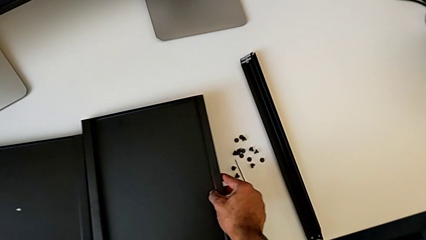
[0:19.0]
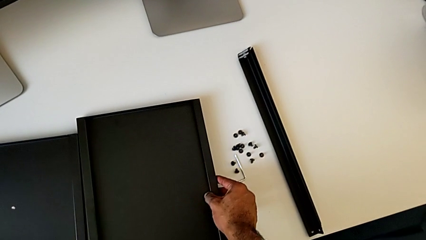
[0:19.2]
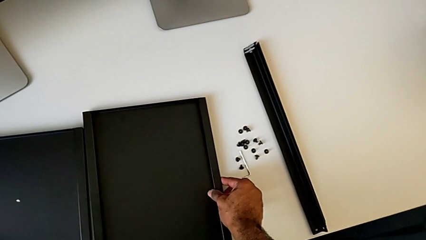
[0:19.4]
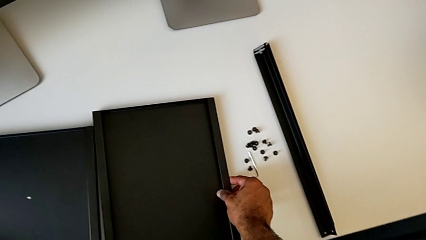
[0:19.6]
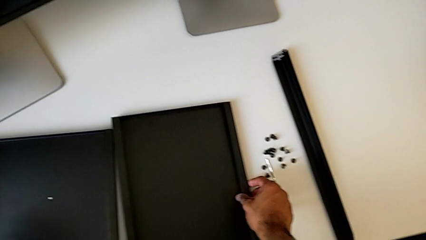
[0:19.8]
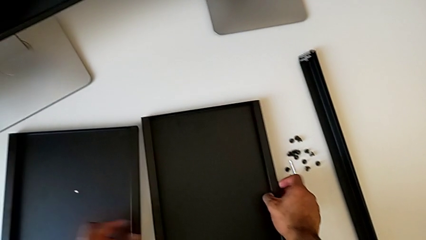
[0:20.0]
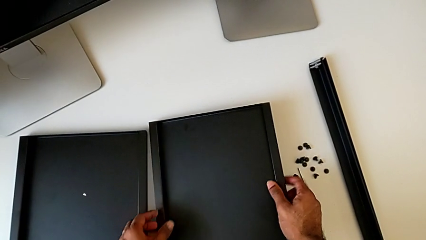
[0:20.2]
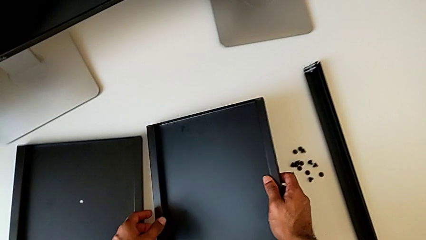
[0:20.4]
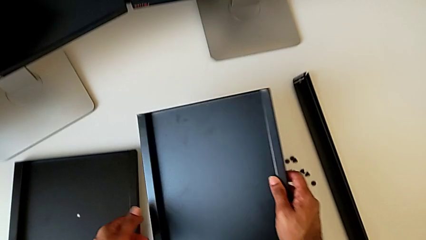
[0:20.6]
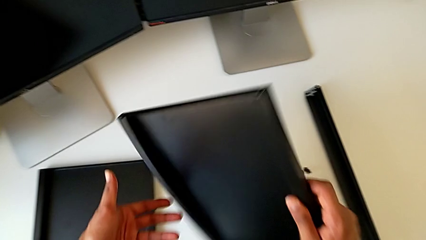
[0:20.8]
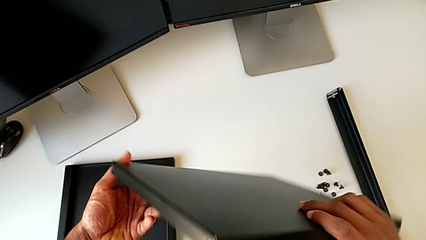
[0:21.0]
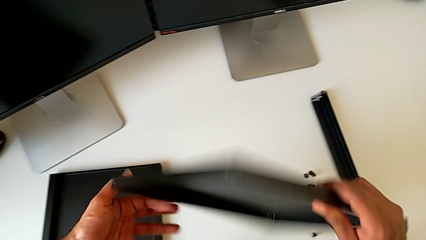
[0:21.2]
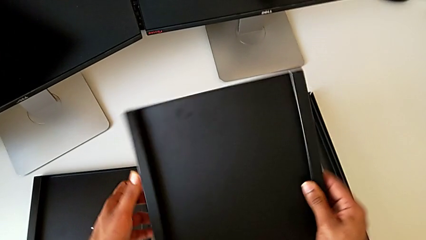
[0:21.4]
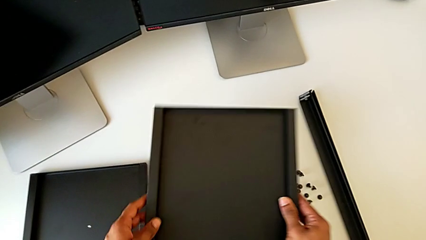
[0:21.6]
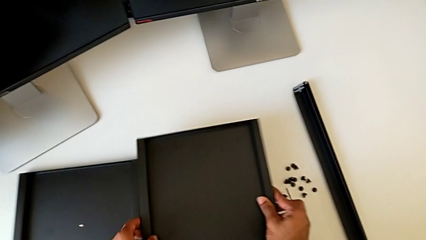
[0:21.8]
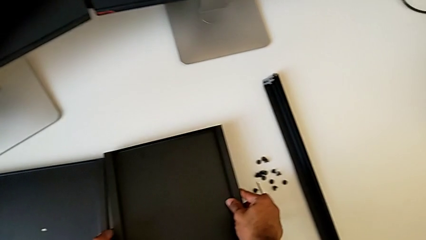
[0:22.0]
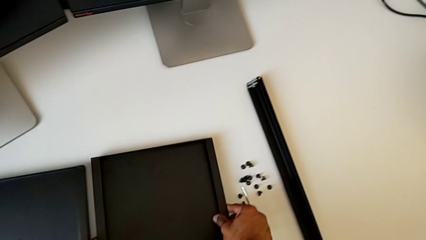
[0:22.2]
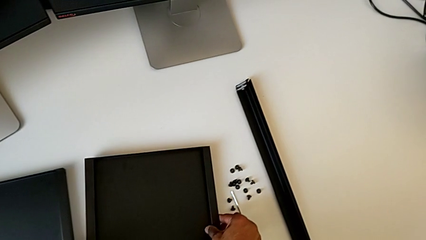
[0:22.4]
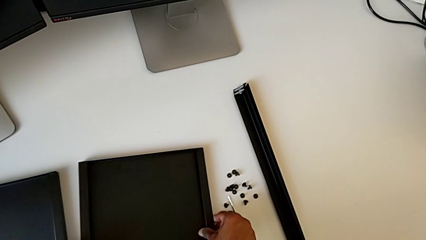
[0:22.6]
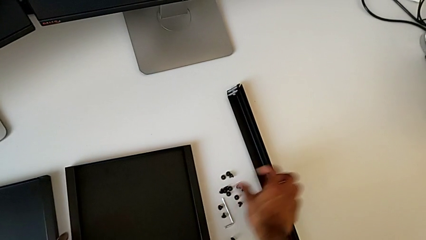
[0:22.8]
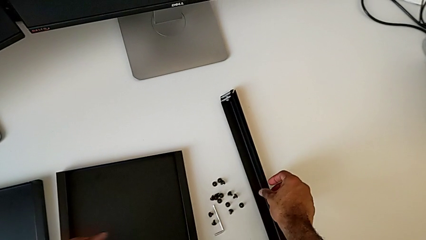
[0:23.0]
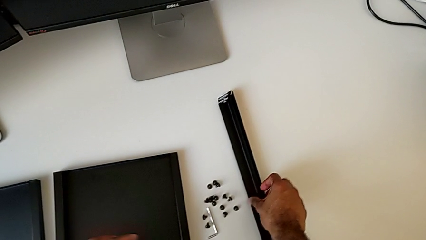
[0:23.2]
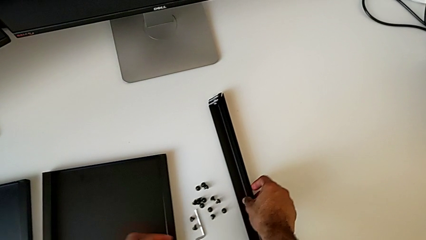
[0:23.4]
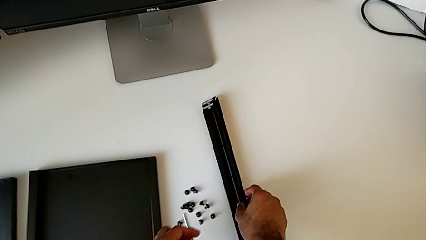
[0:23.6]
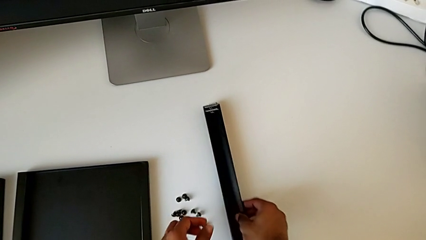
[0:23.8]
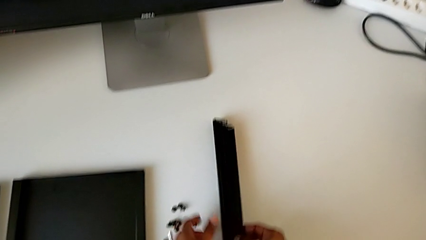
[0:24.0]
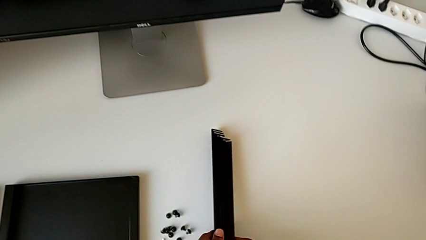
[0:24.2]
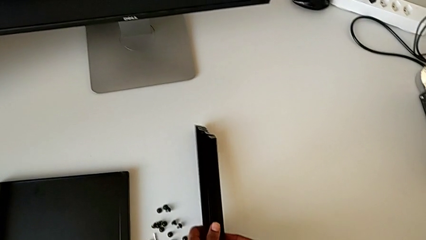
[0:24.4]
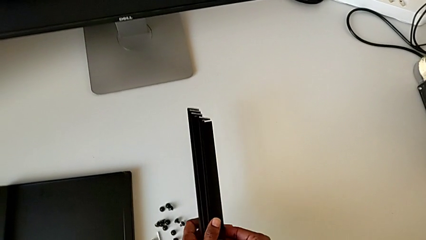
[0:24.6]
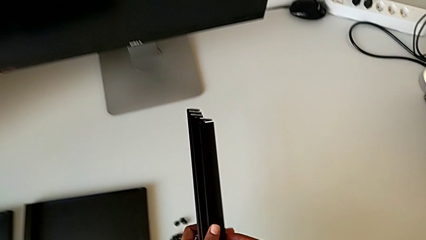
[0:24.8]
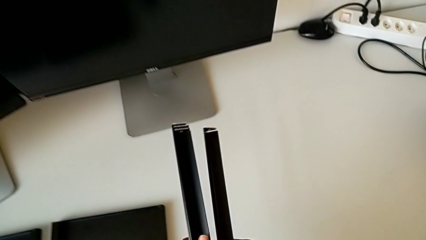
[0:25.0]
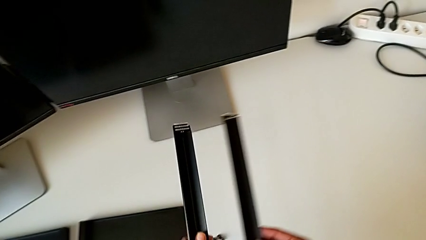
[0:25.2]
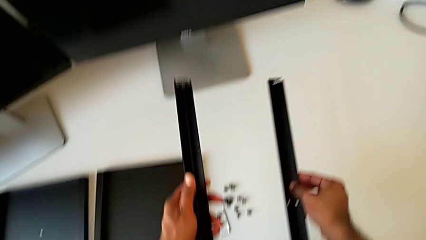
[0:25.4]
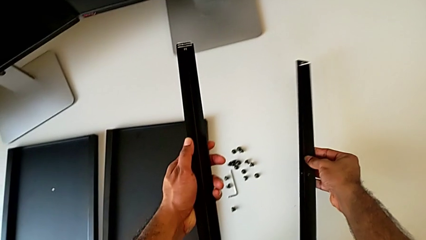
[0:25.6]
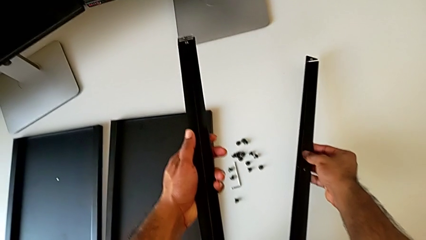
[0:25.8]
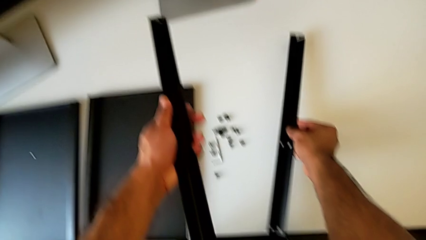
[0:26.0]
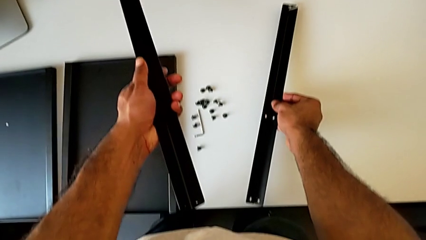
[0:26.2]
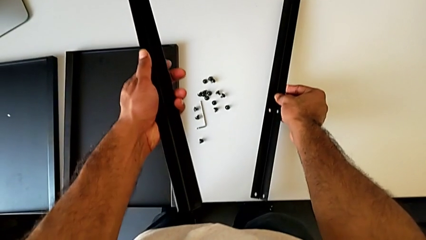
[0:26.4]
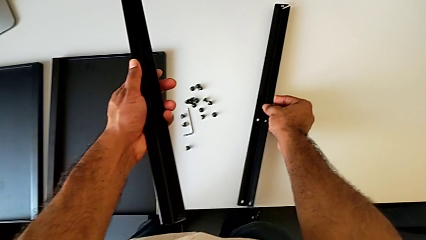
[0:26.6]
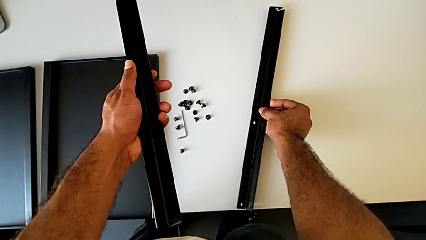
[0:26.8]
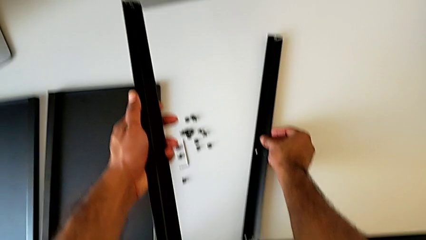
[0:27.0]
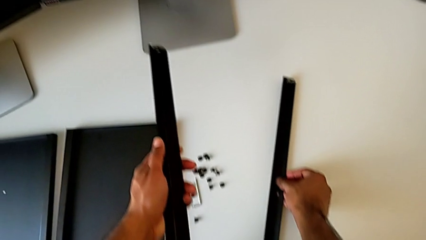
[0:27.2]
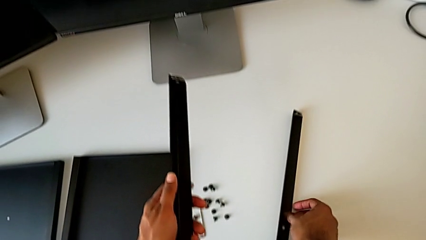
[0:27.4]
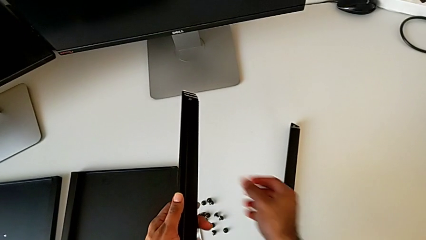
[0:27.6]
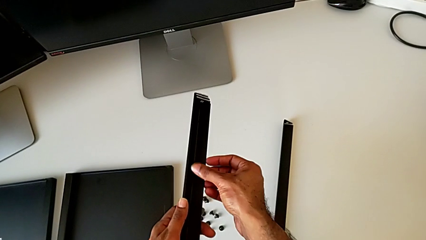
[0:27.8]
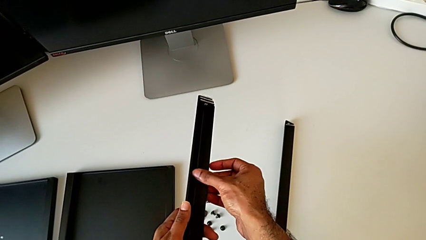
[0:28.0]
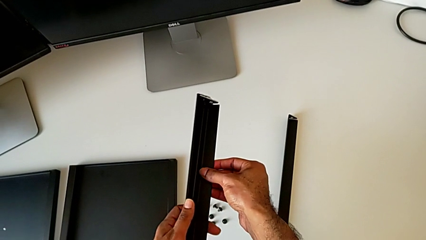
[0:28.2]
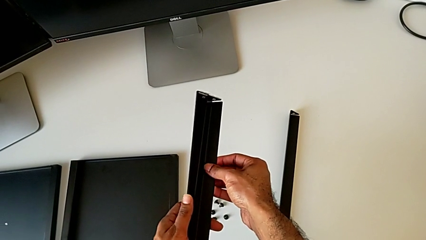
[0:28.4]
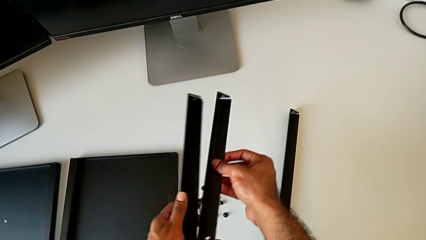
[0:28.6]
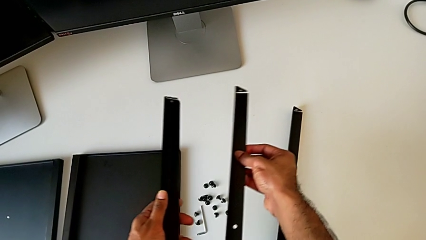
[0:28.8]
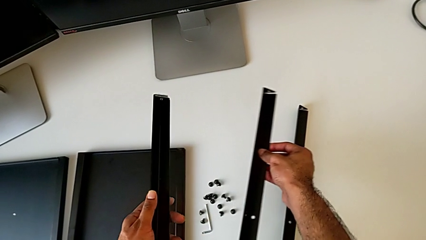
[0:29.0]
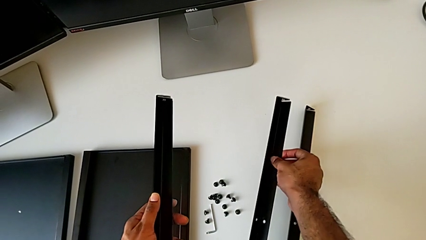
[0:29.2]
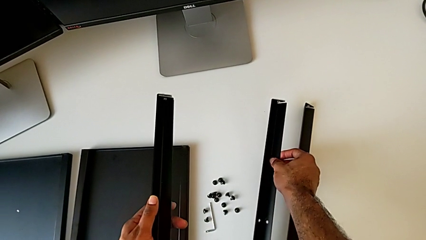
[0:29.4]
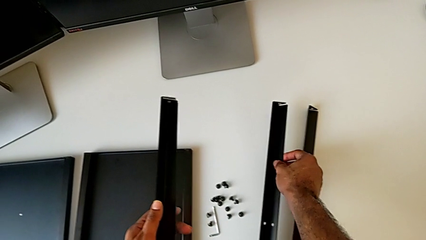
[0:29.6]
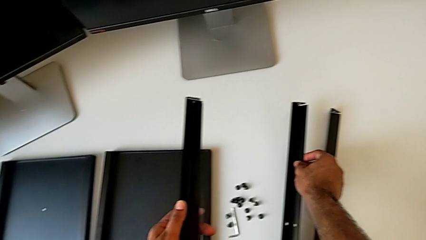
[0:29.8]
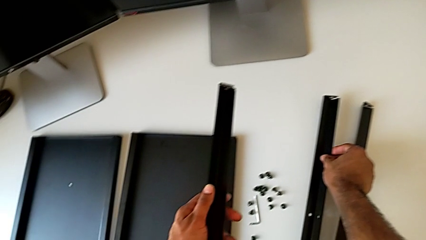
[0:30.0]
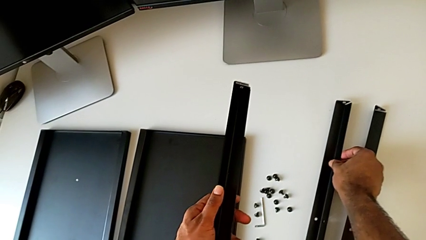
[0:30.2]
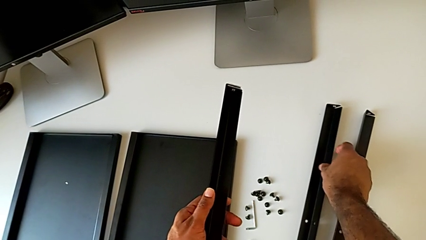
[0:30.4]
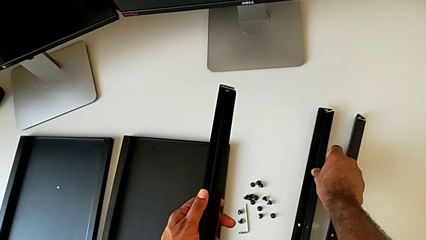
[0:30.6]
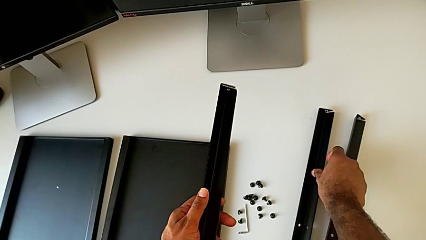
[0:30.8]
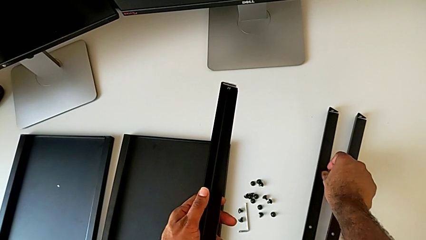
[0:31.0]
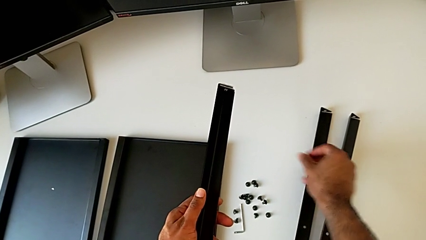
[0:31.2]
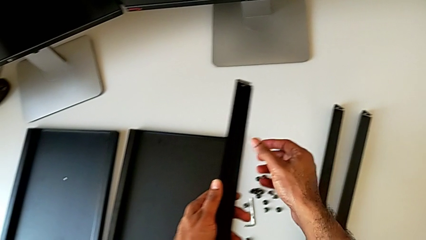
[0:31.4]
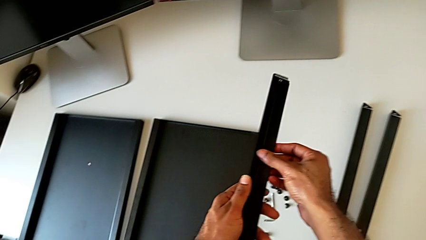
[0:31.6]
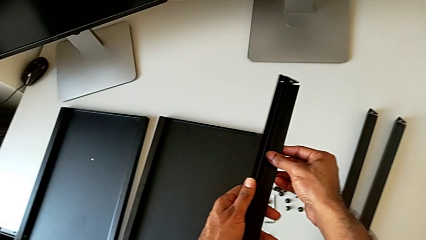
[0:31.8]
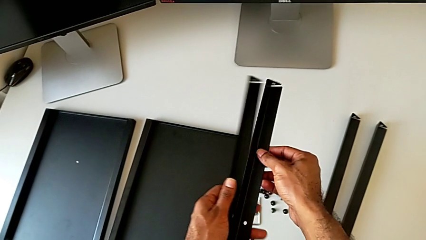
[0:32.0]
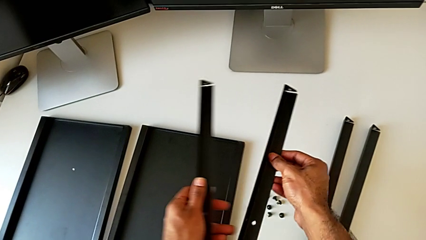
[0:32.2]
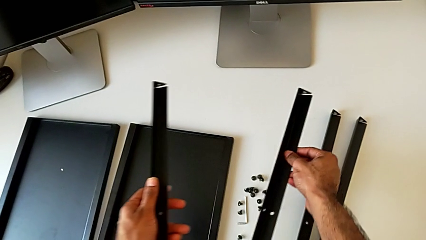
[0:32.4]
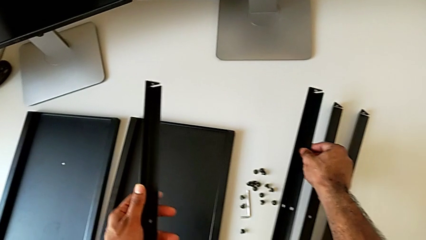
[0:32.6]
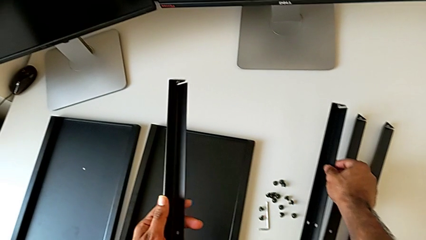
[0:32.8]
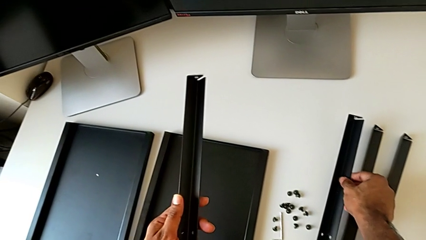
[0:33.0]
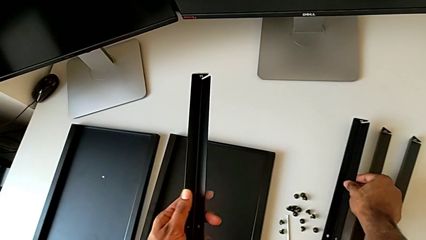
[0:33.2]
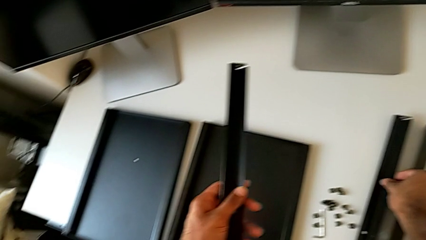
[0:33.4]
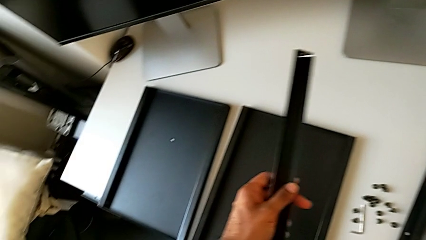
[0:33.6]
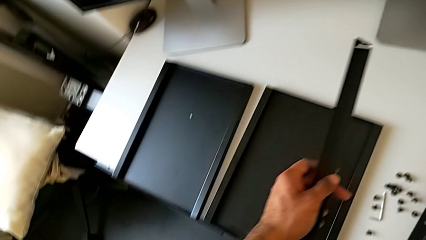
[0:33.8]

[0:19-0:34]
The camera wearer is inspecting the parts to assemble the table. They inspect the tray, place it, lift the black leg and align it.

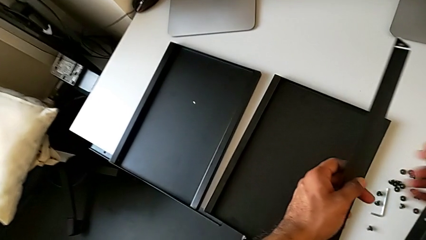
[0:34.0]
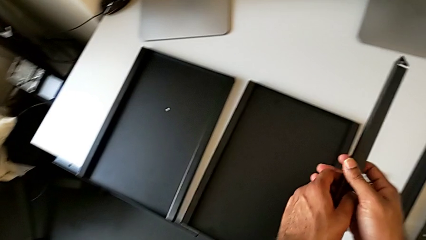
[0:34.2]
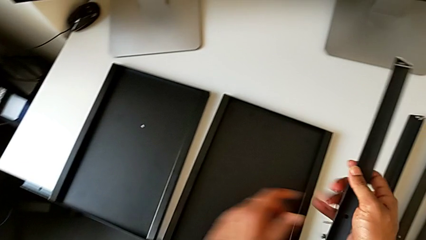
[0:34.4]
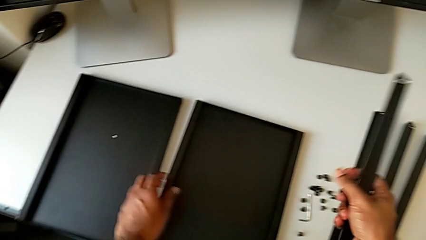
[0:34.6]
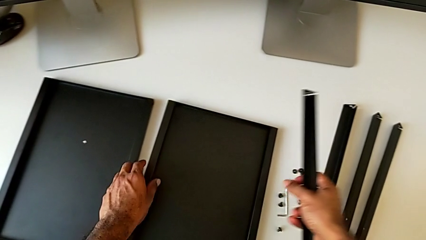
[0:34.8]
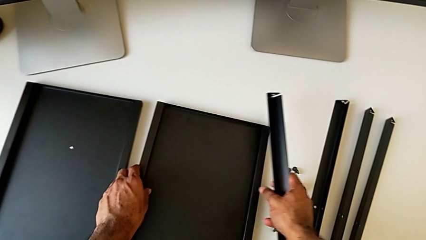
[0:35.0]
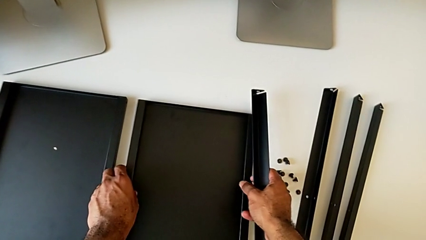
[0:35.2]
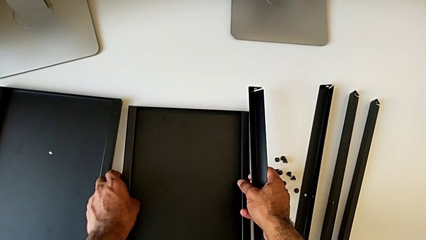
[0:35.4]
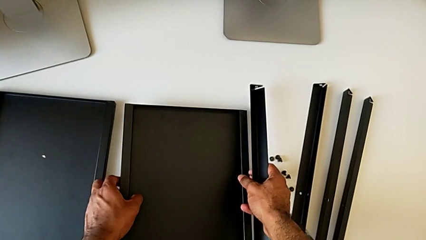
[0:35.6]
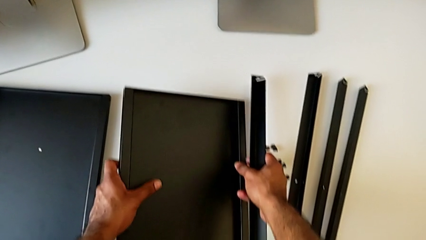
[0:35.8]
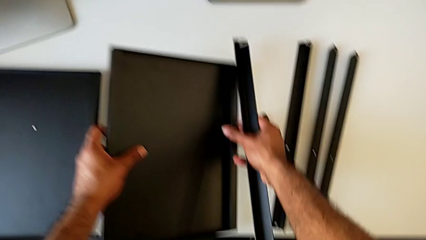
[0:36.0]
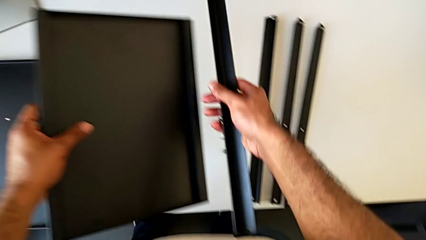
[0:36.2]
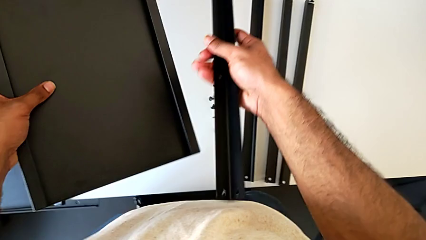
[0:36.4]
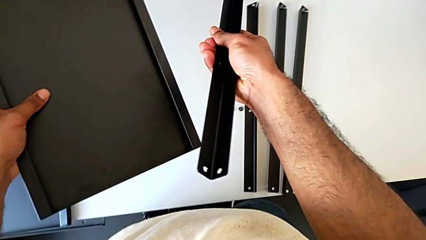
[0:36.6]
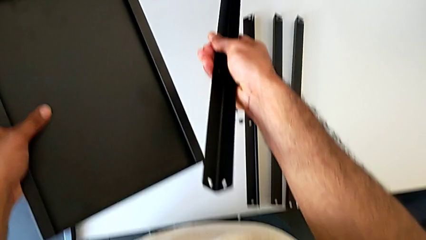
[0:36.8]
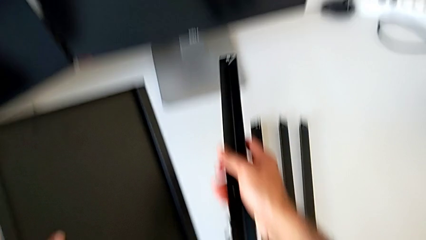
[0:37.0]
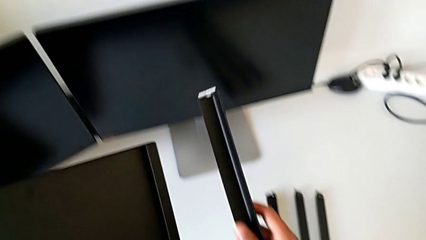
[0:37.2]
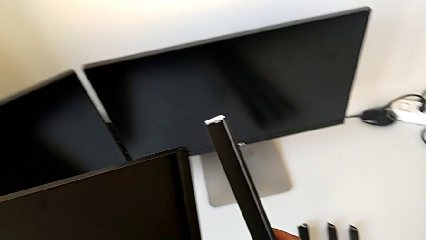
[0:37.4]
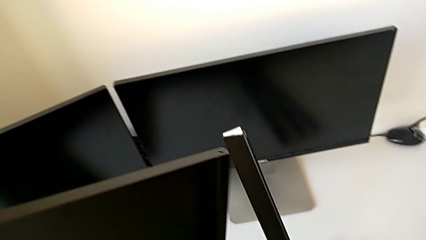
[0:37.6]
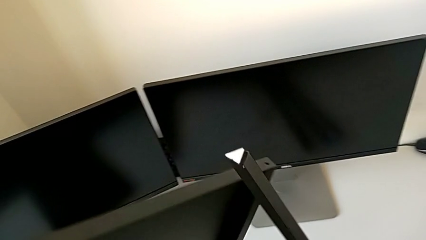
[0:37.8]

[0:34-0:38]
The camera wearer is assembling the first leg to the bottom tray. They lift the tray and begin to inspect it and inspect the leg.
